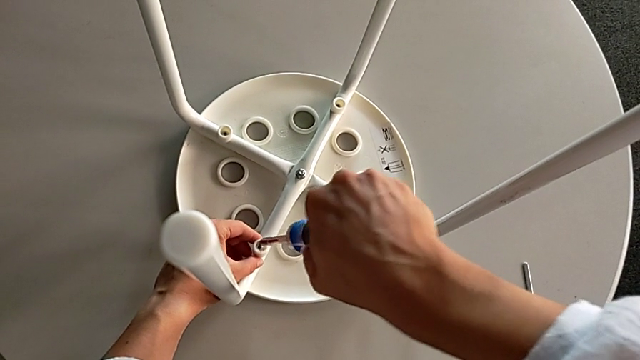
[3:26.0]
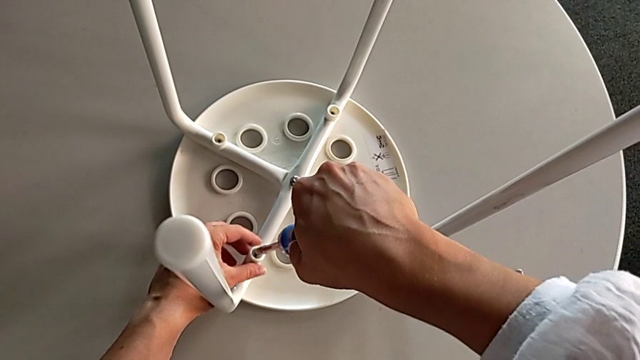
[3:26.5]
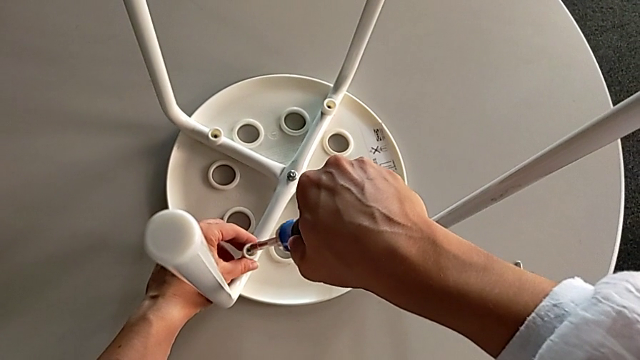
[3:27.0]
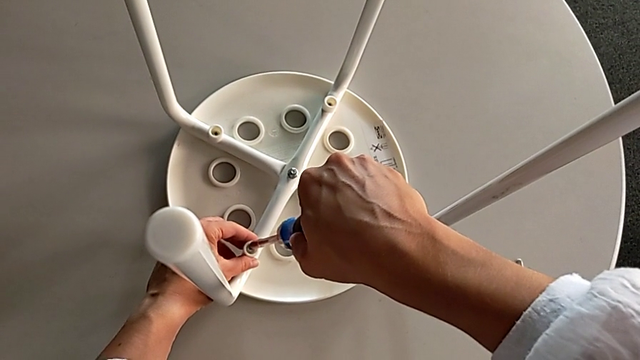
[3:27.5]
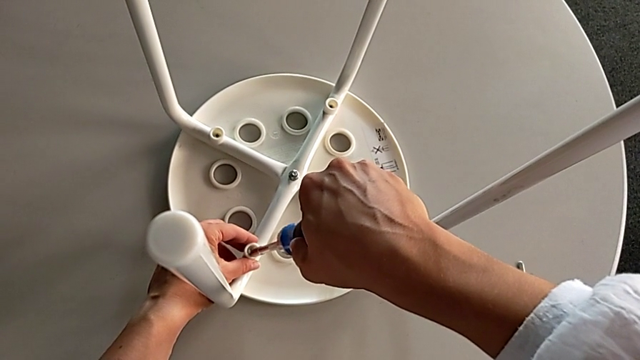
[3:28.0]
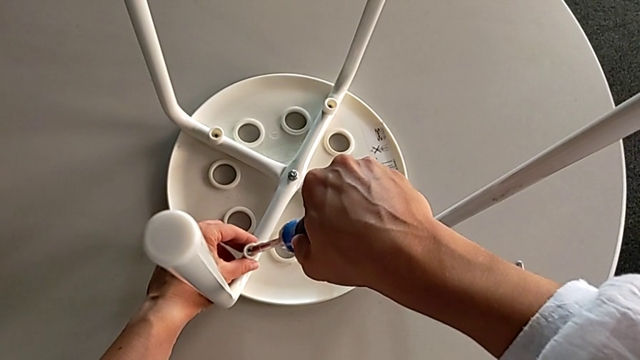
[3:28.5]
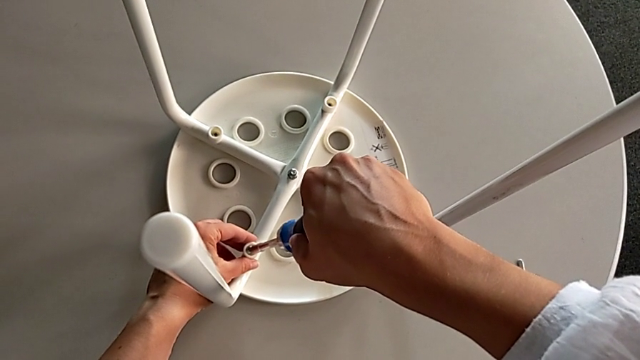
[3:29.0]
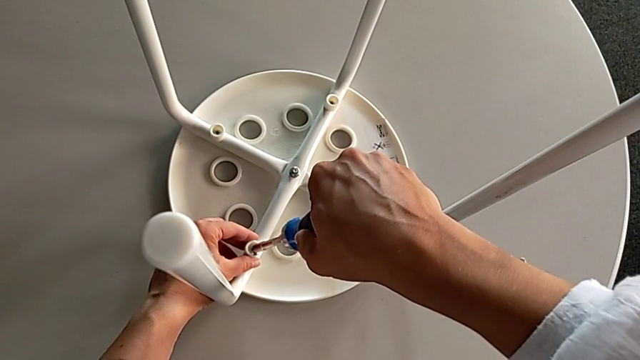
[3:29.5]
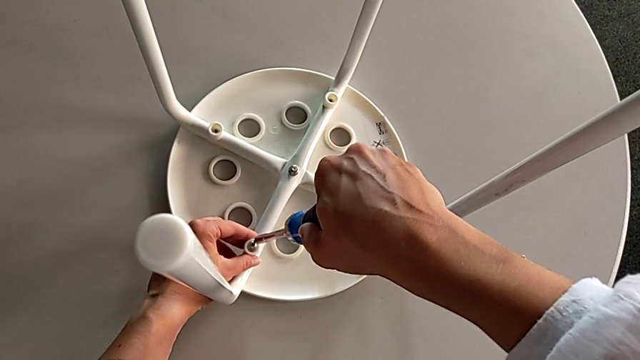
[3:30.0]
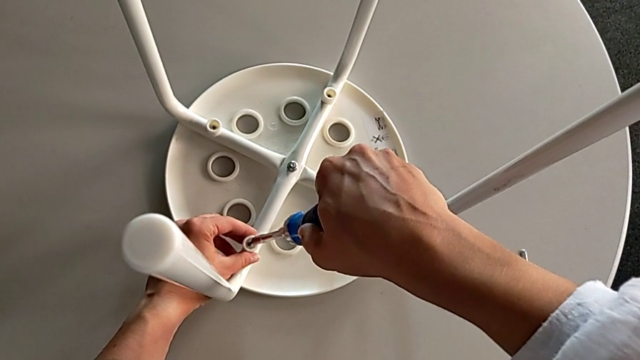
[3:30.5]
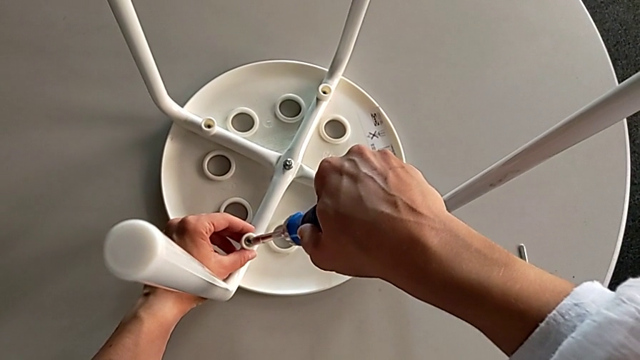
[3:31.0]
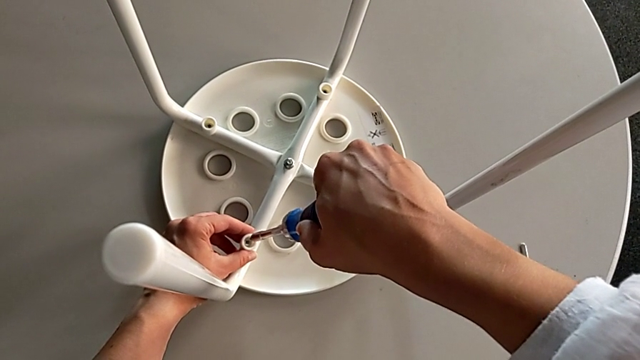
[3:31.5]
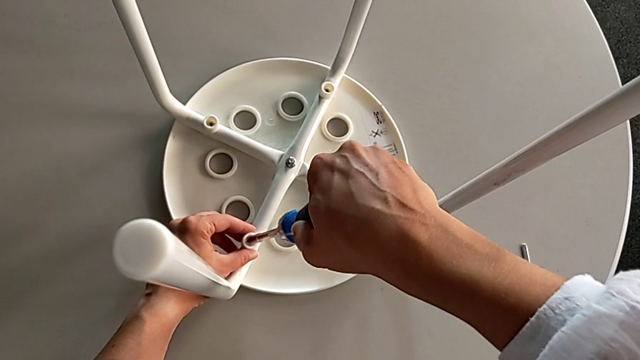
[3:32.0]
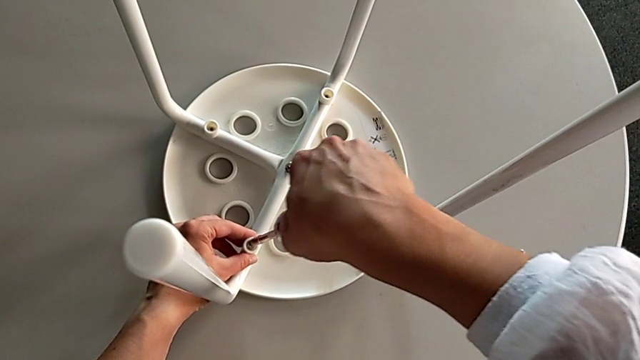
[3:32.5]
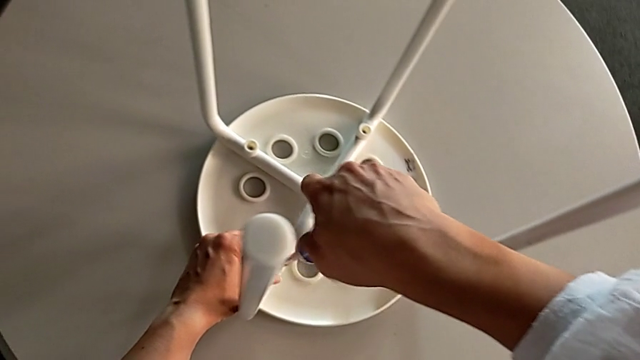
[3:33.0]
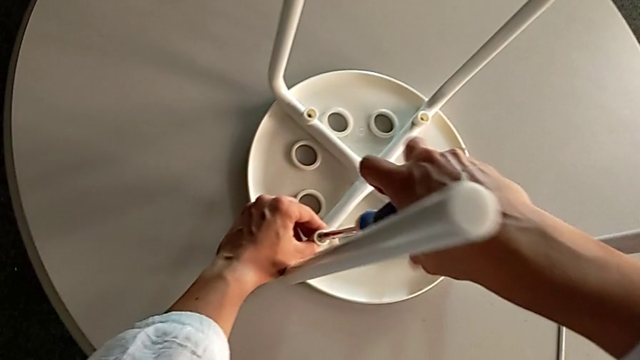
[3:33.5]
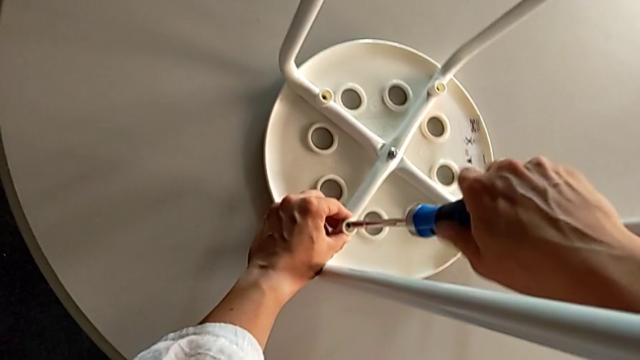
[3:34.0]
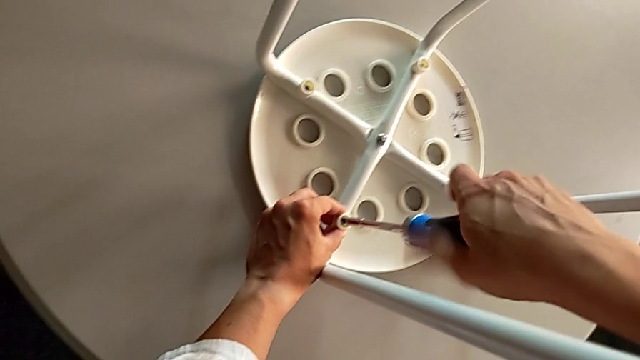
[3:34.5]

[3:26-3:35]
The camera wearer is inserting screws into the legs, screwing them, and finishing assembling. They align the screwdriver, insert it and begin to screw the screw.

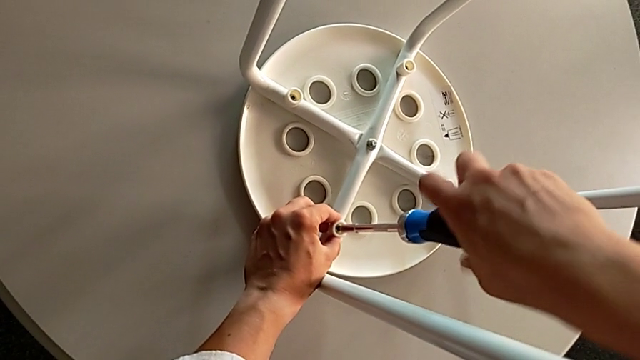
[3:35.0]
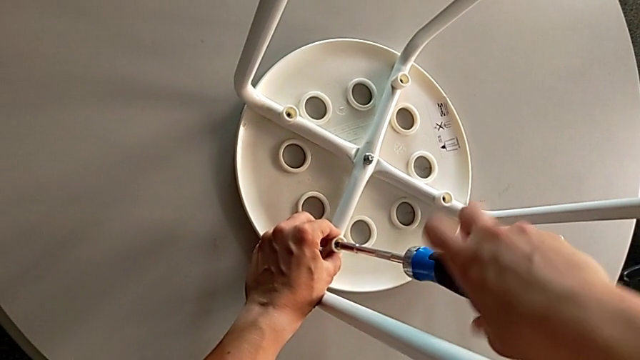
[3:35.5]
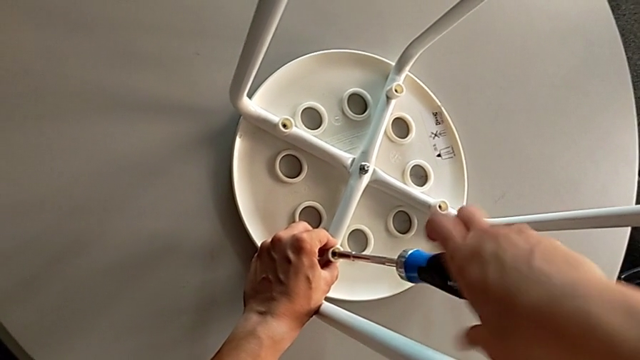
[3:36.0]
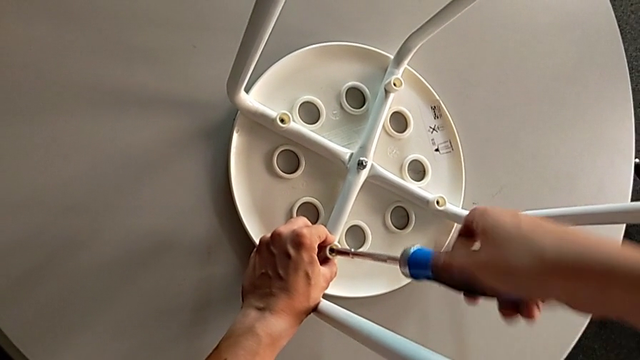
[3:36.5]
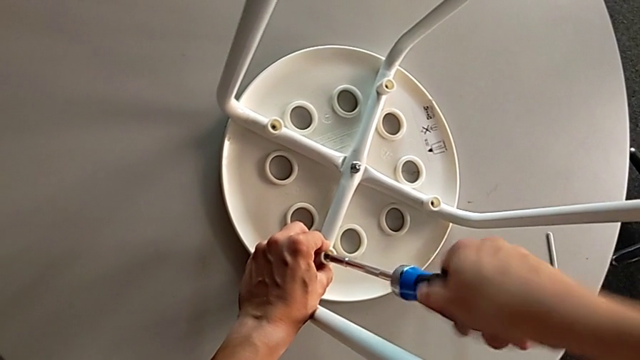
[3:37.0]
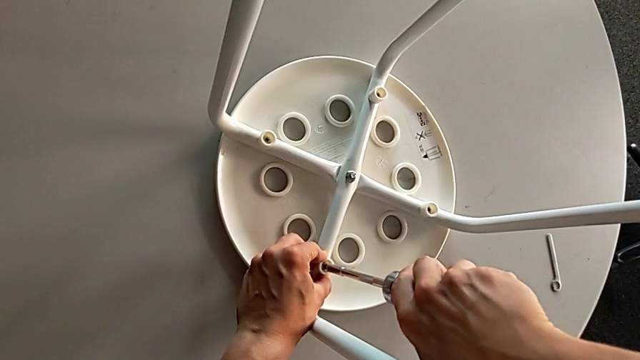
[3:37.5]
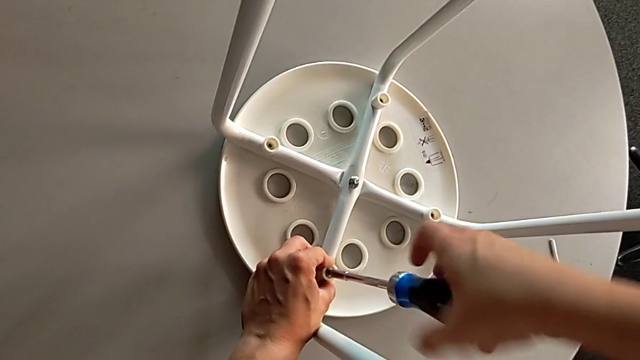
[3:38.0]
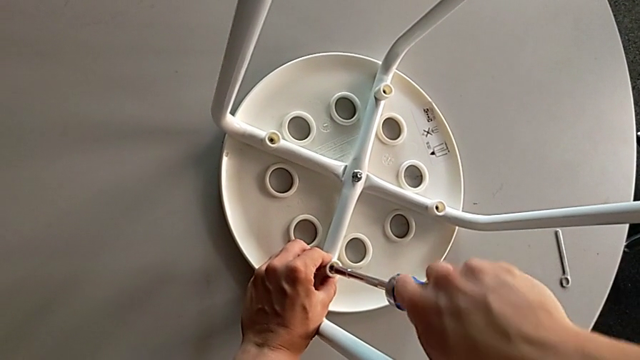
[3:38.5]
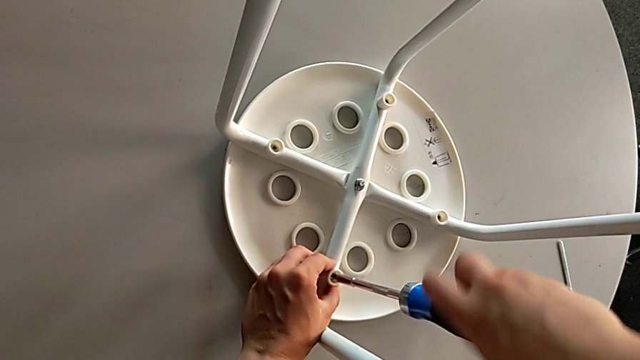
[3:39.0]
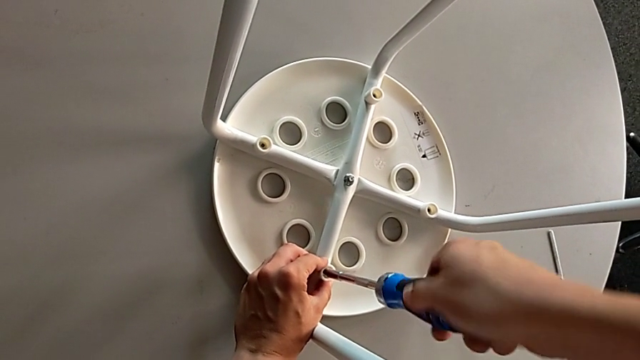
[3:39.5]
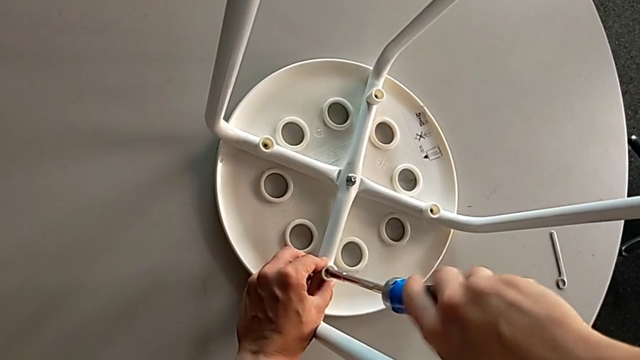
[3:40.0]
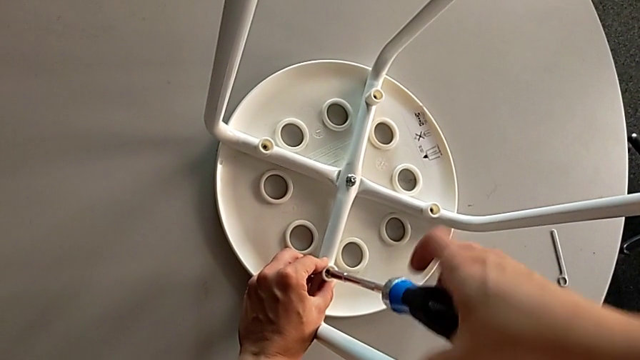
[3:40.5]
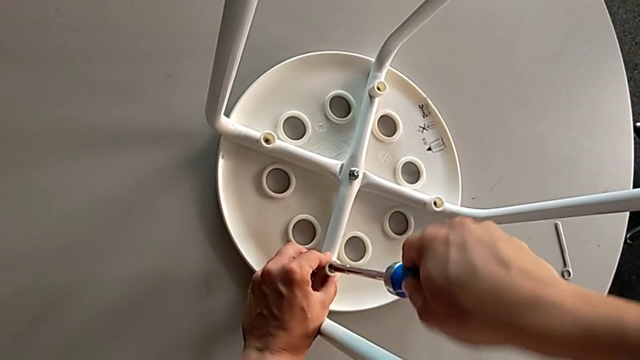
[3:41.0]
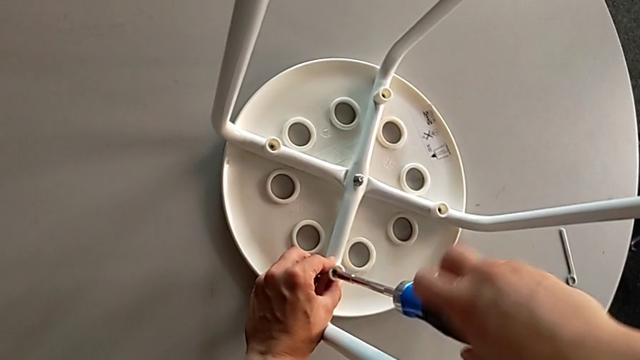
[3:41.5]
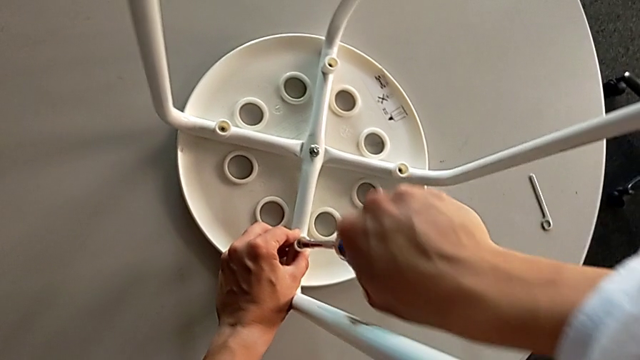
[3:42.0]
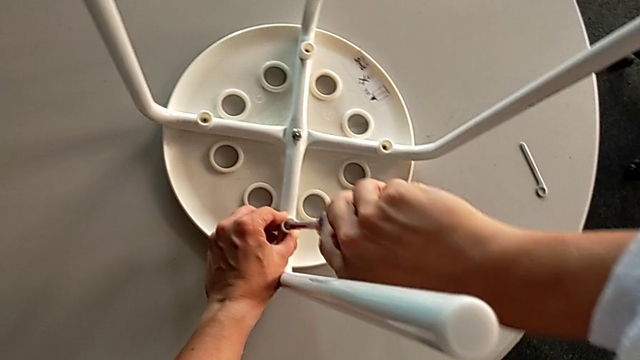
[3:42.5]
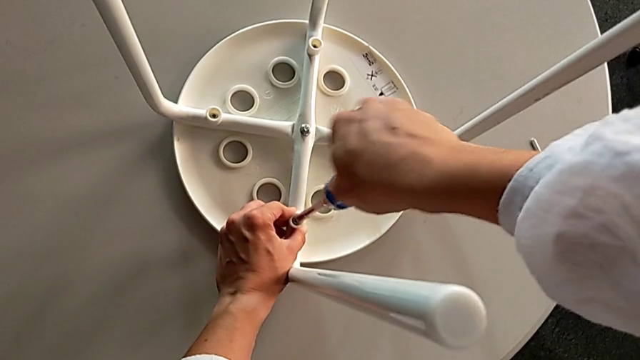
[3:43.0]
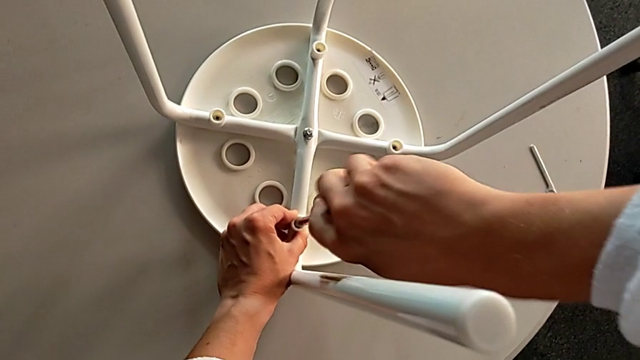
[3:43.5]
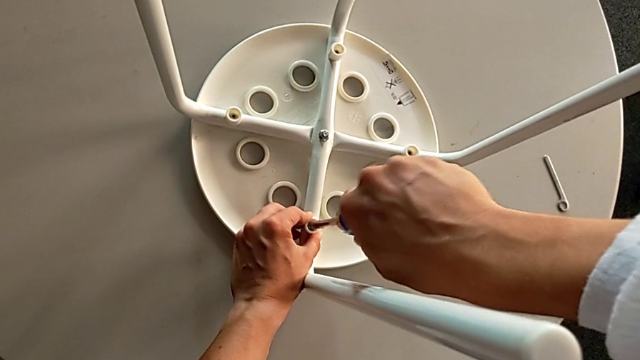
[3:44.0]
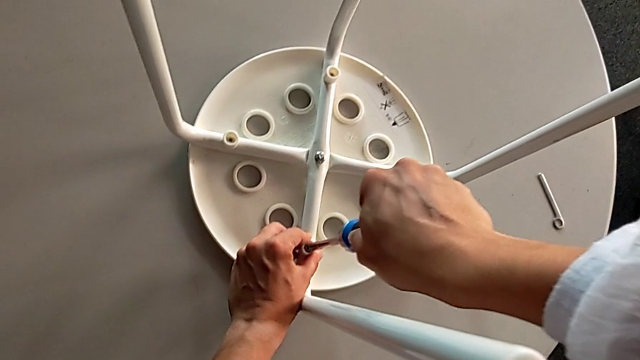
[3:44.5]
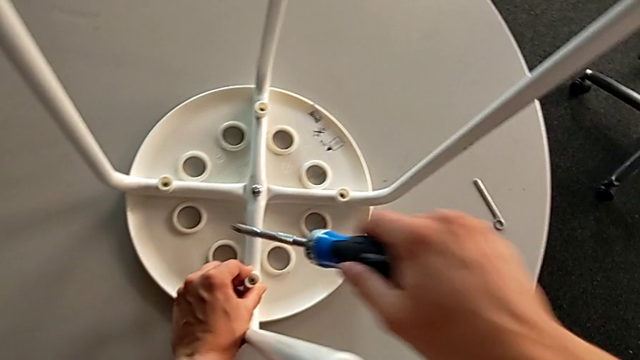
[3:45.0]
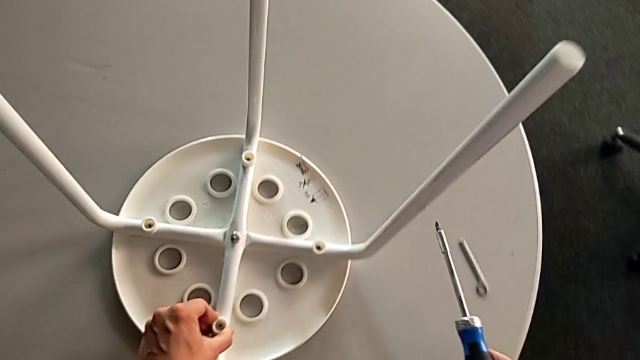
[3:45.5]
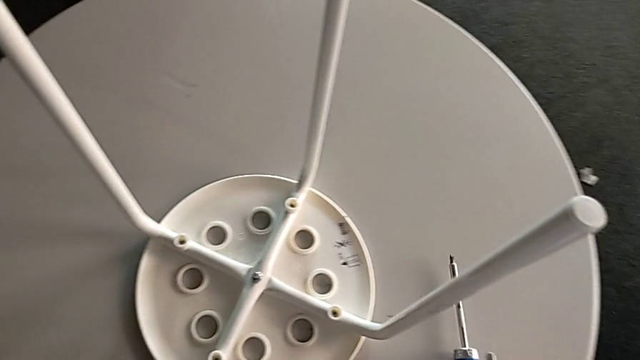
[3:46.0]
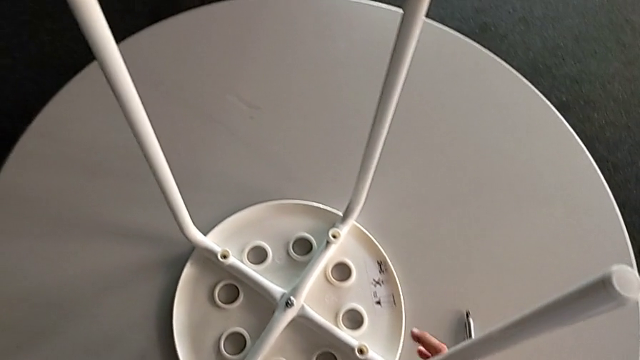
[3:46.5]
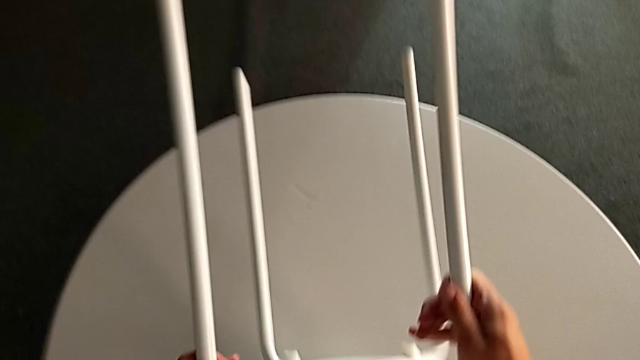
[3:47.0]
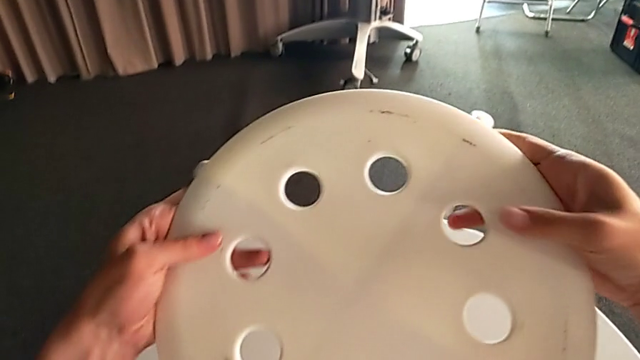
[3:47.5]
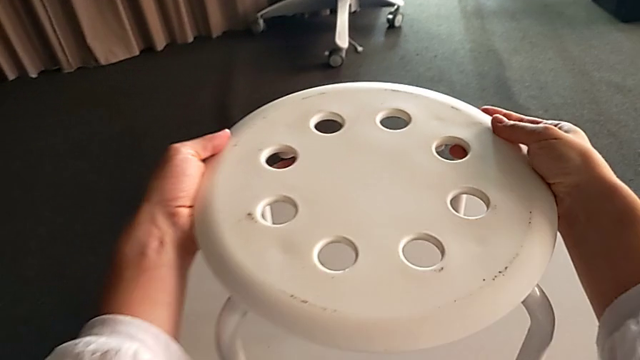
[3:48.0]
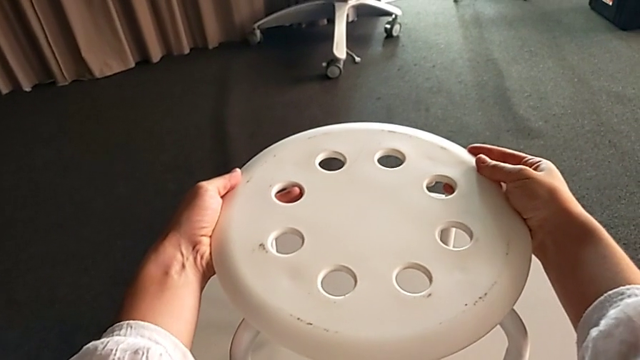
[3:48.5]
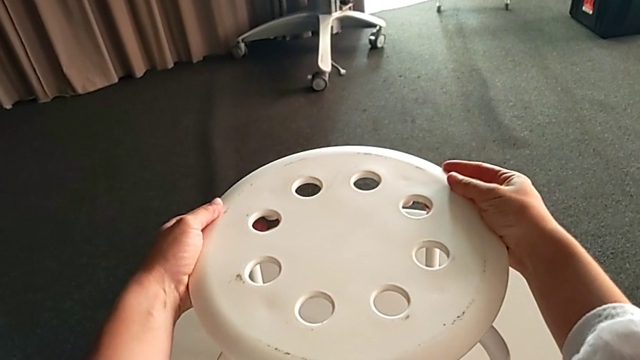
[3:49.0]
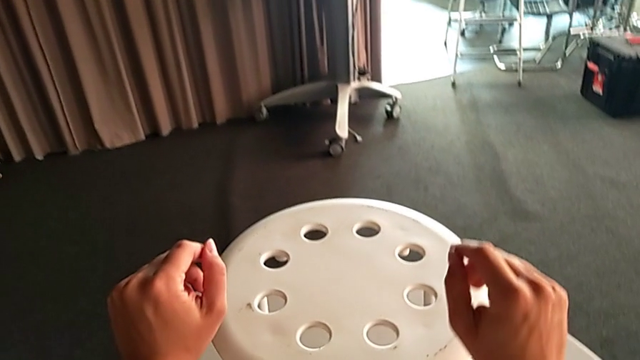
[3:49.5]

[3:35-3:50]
The camera wearer is inserting screws into the legs, screwing them, and finishing assembling. They keep screwing the screw, withdraw the screwdriver, place it, rotate the stool and place it.
